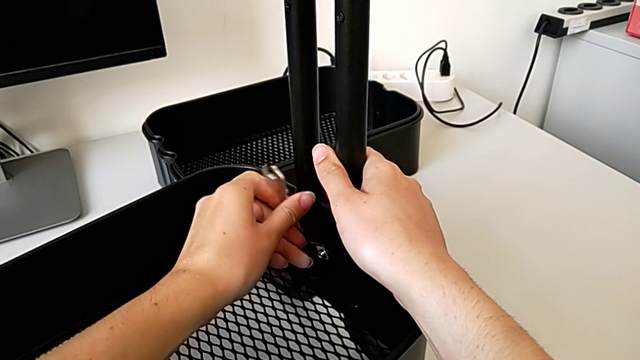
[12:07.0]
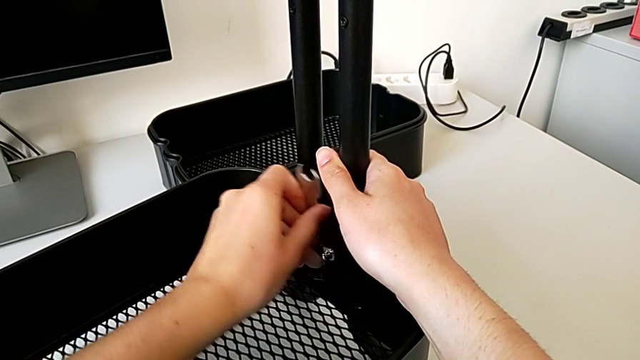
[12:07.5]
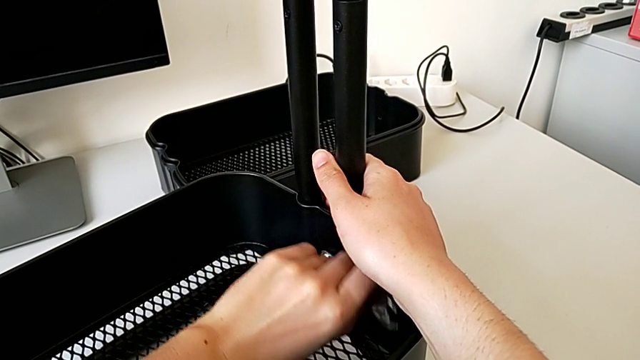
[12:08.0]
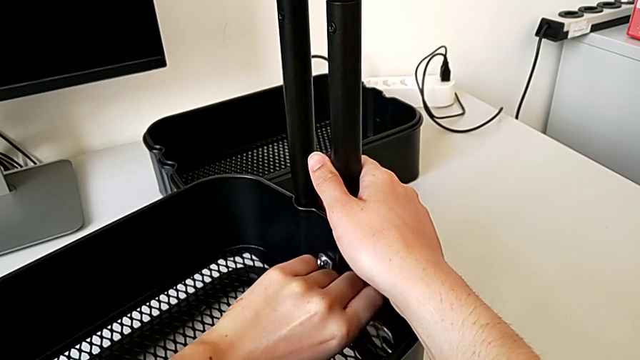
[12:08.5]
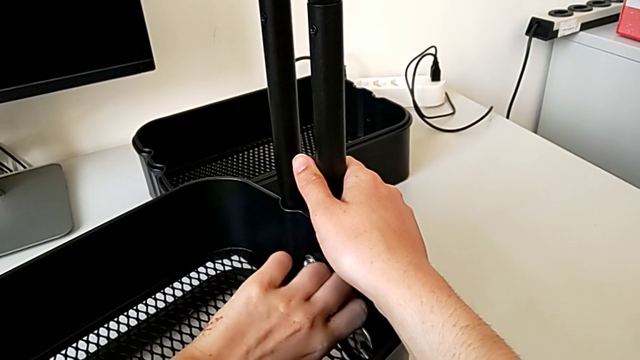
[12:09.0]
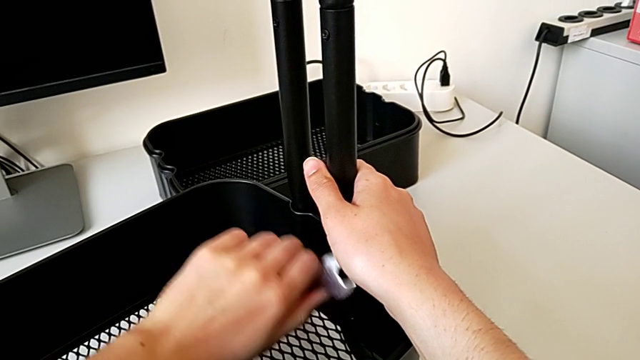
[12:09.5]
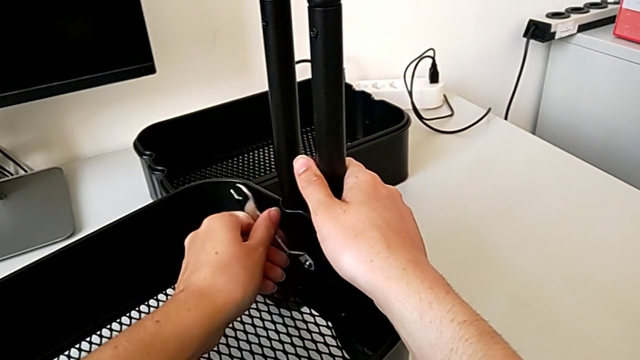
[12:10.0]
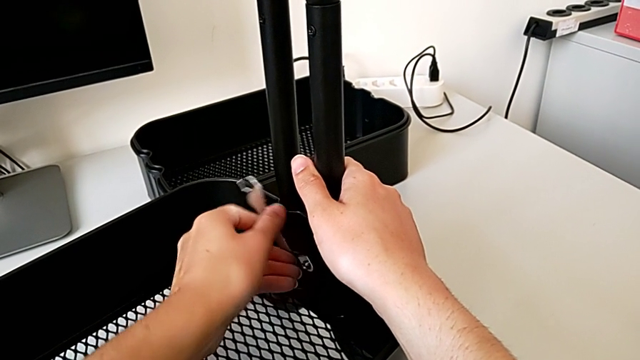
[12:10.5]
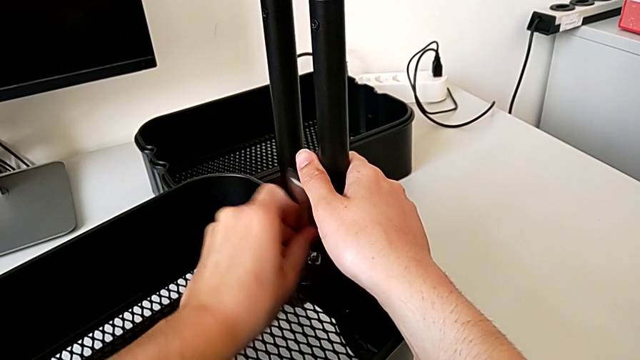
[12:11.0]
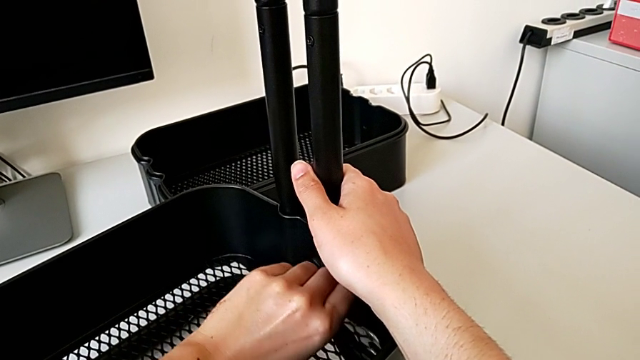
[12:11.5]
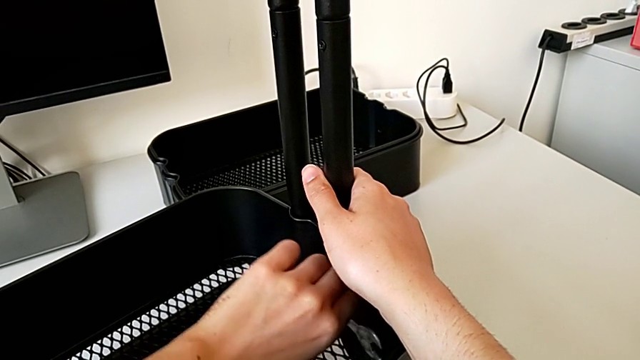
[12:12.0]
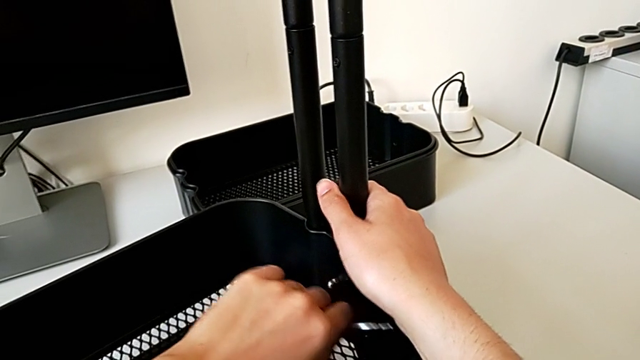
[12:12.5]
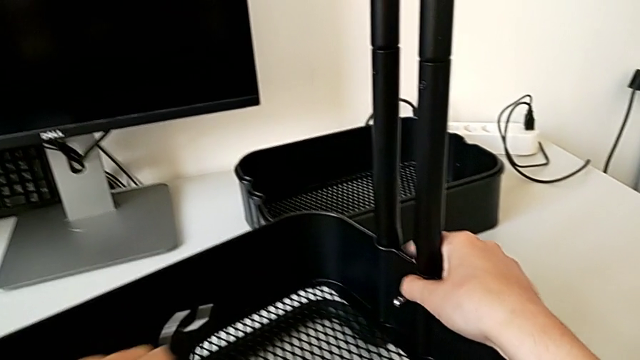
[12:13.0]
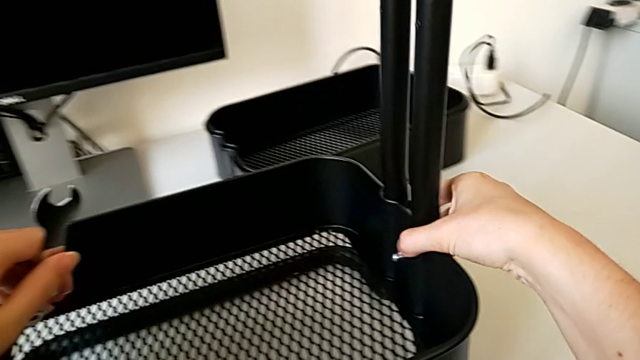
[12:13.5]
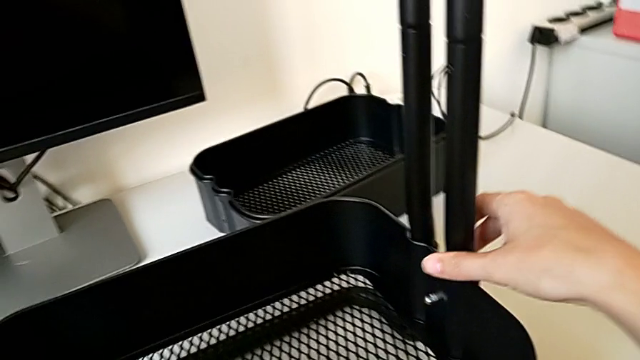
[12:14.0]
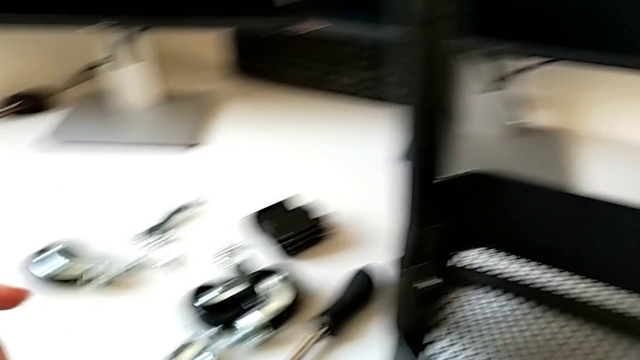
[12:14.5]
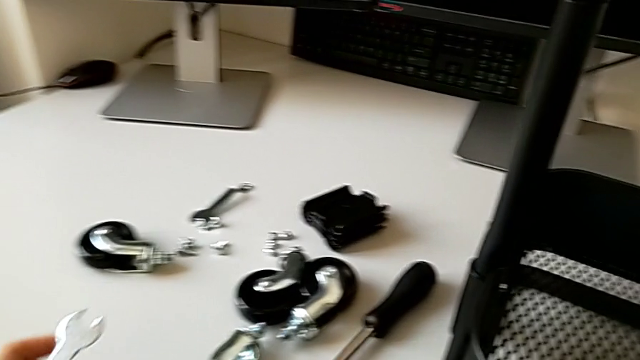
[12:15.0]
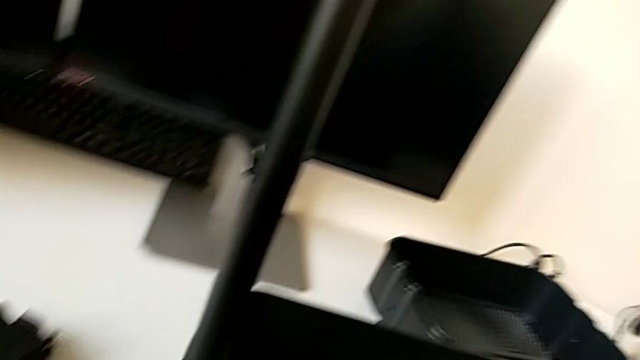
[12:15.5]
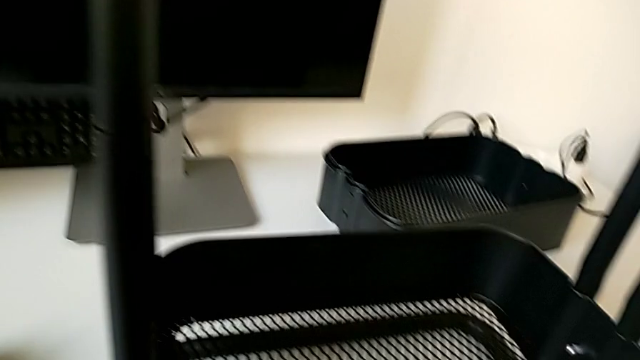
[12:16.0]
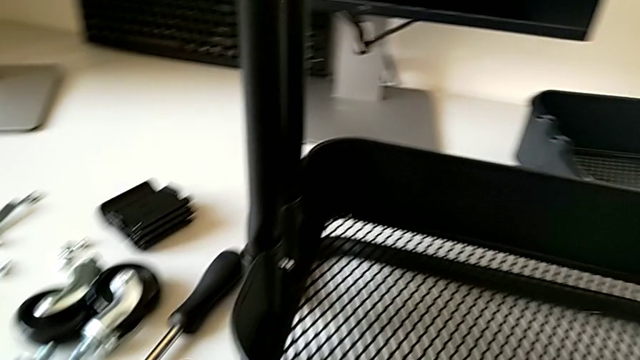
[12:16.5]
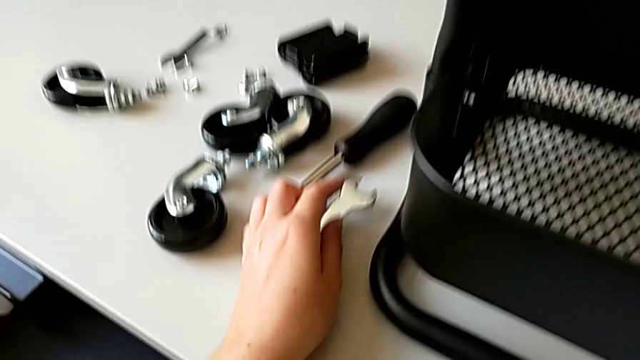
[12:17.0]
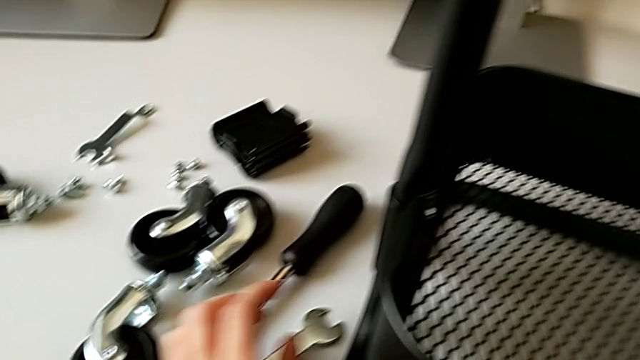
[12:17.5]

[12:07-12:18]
The camera wearer is assembling the bottom tray of the rolling cart. They keep grabbing the hexagon cap nut.

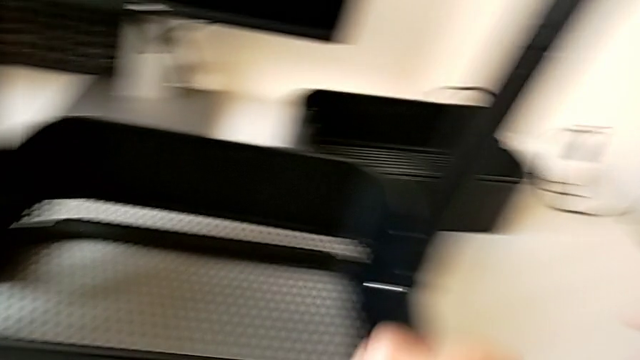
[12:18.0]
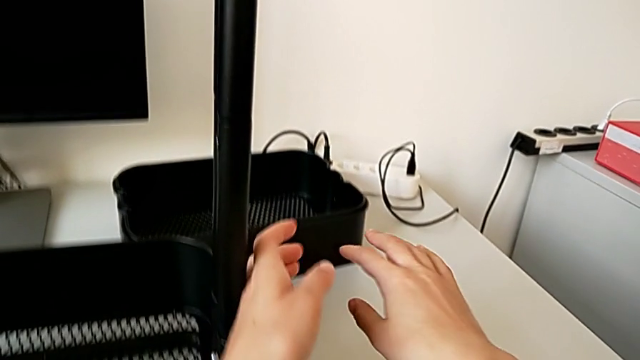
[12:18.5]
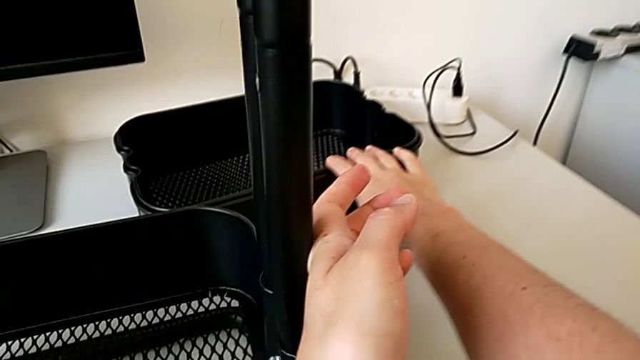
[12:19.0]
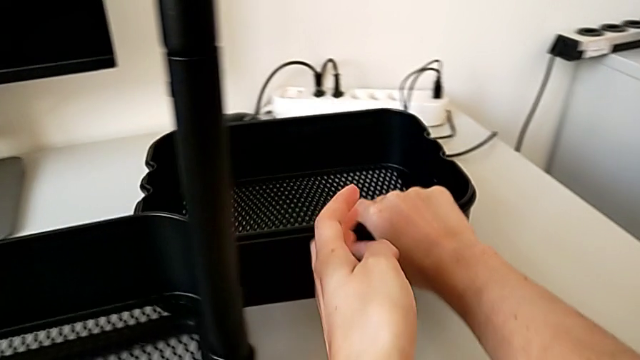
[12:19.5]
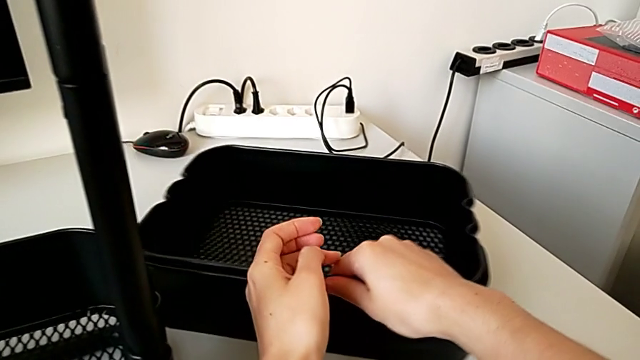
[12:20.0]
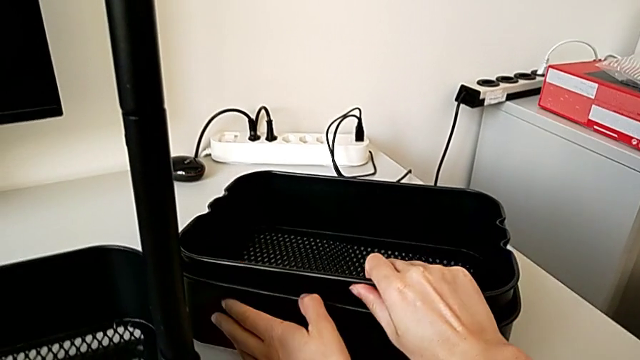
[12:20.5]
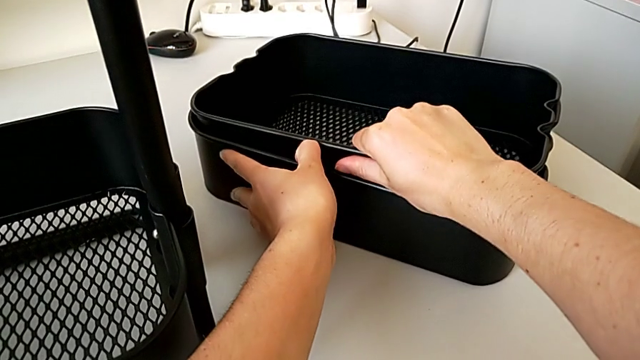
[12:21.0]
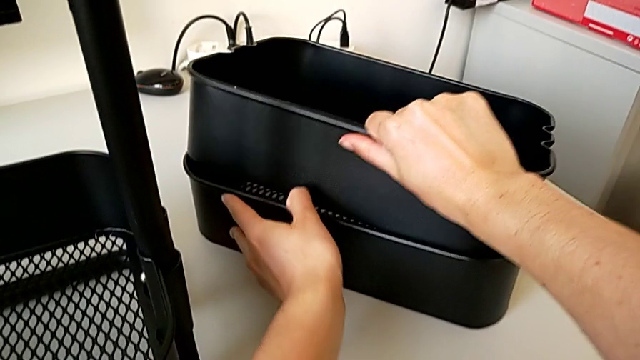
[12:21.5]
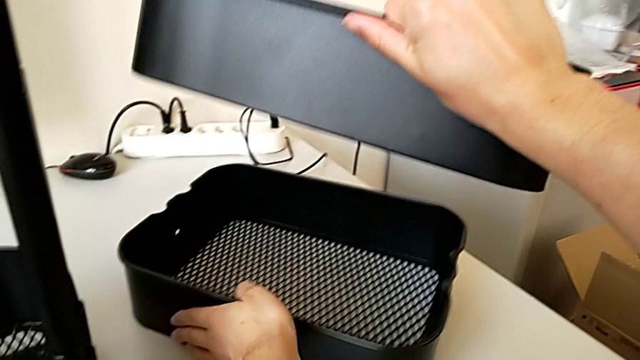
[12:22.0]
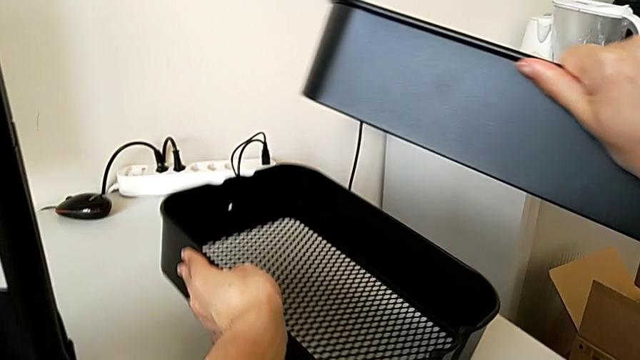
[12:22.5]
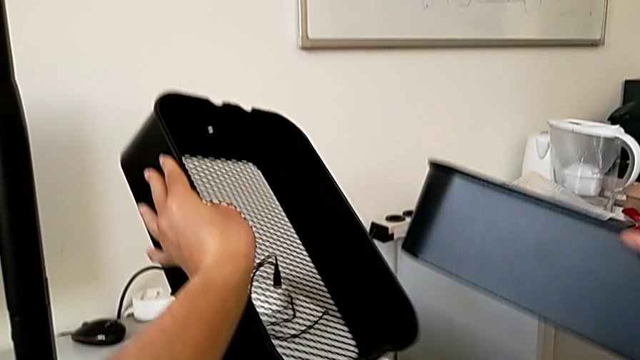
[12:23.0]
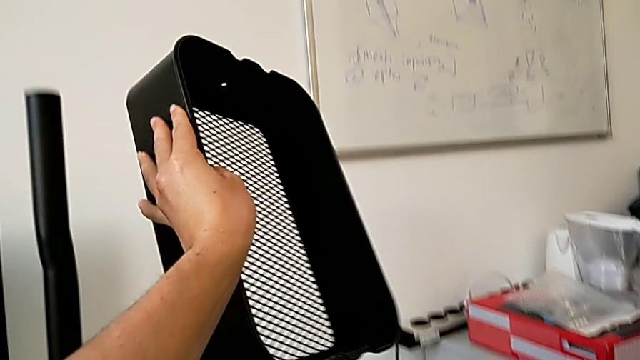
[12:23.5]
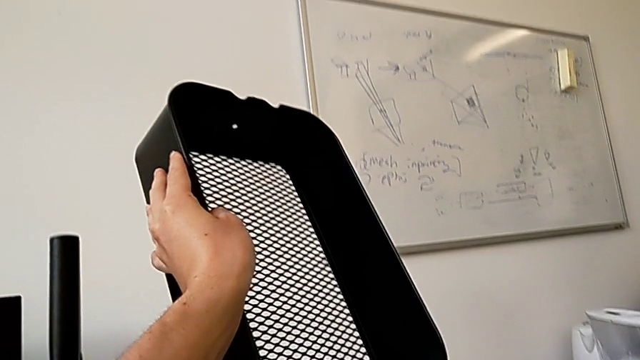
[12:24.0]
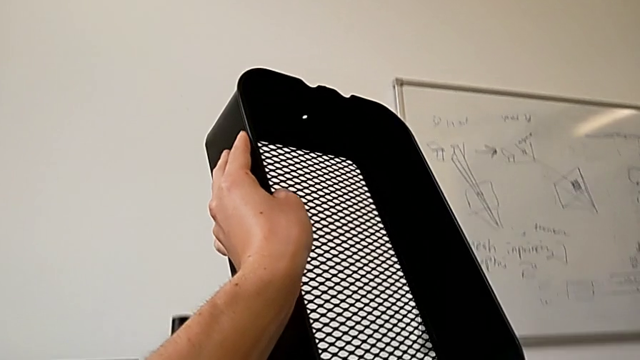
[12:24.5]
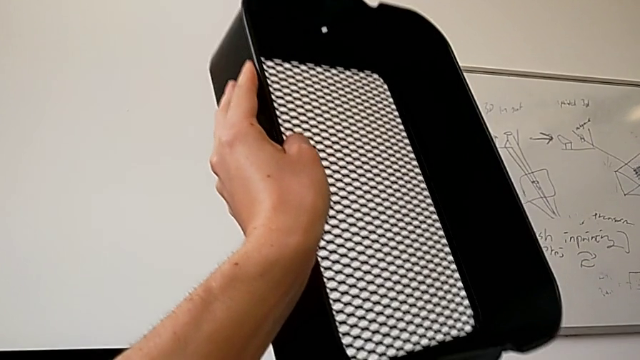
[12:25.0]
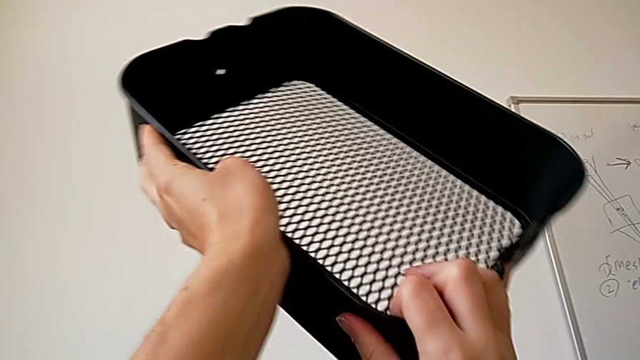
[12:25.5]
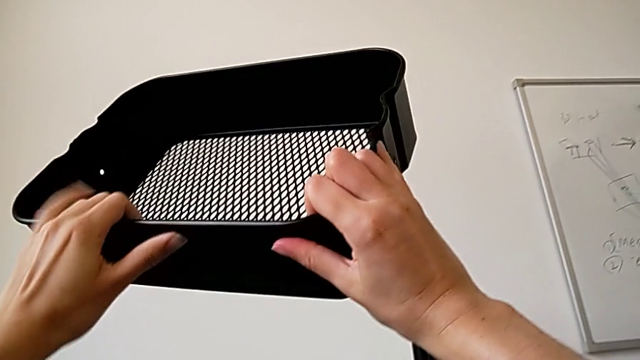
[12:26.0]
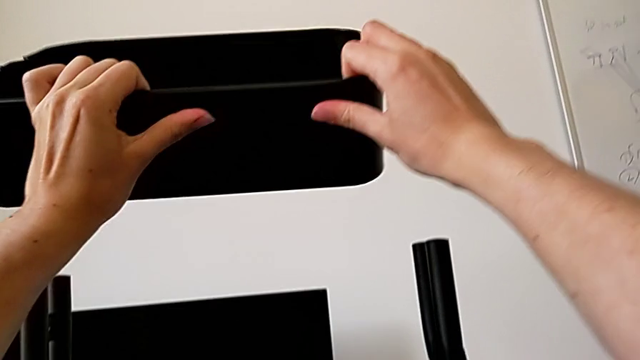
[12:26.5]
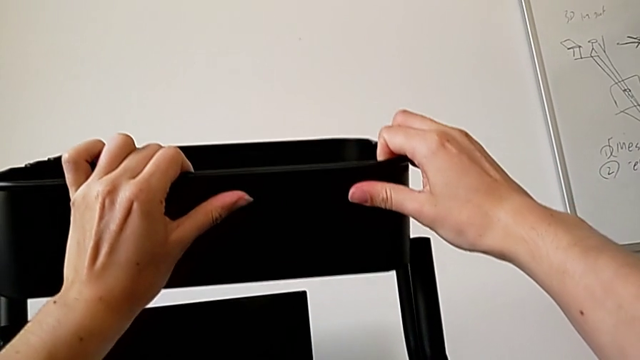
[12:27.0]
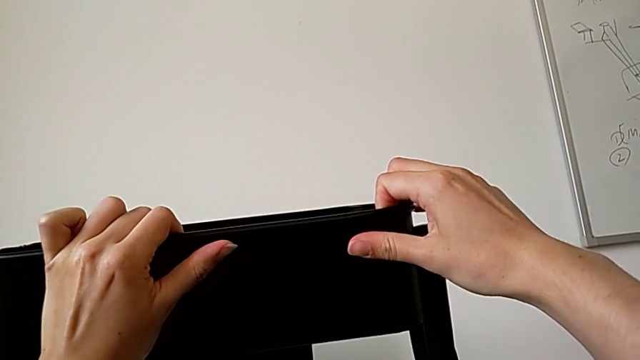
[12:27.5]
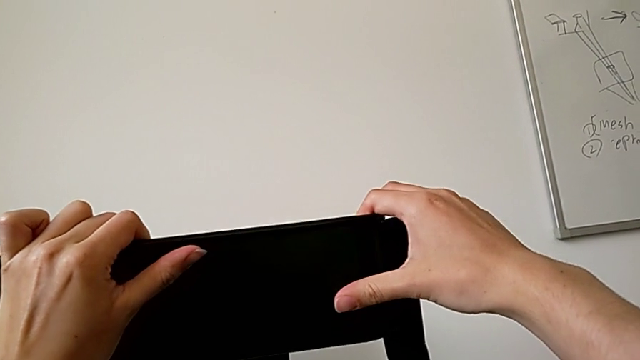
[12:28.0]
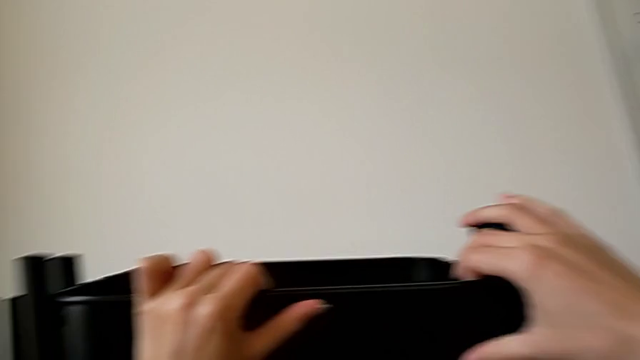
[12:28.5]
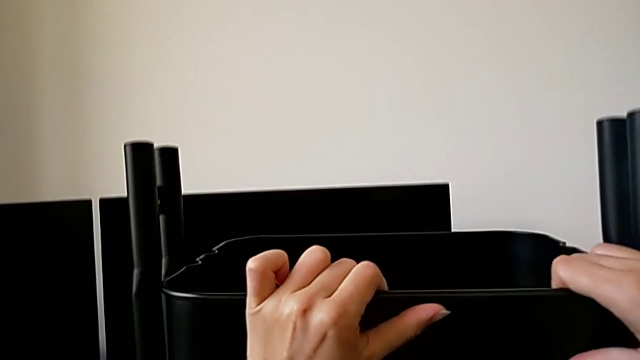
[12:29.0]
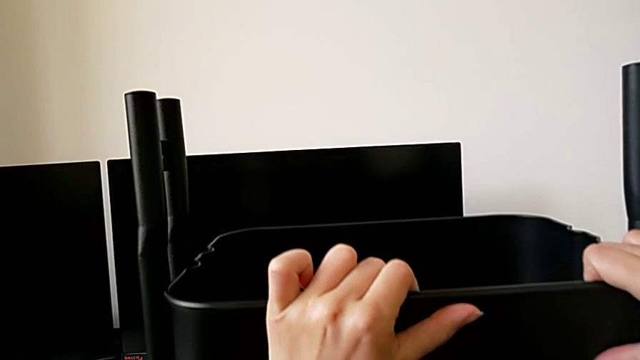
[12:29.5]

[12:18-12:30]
The camera wearer is assembling the top tray of the rolling cart. They grab the grid tray, lift it and begin to slide it.
